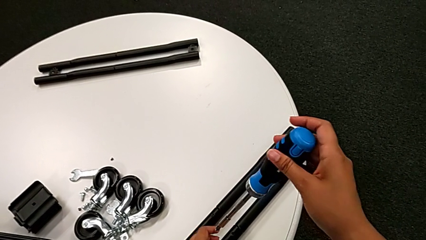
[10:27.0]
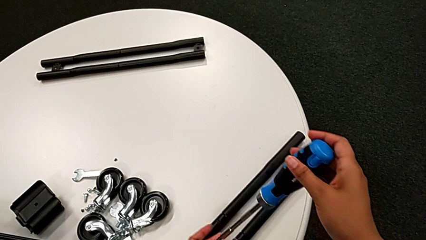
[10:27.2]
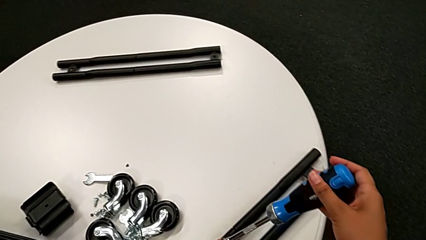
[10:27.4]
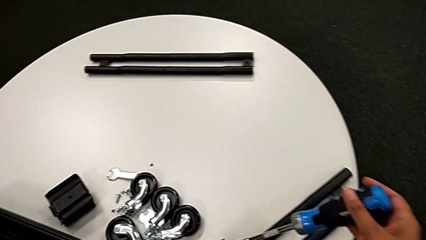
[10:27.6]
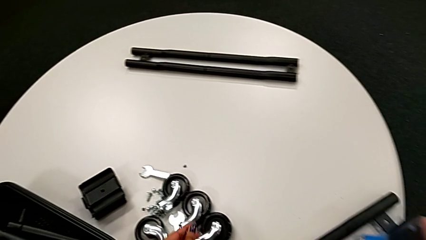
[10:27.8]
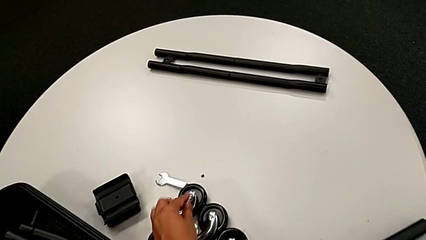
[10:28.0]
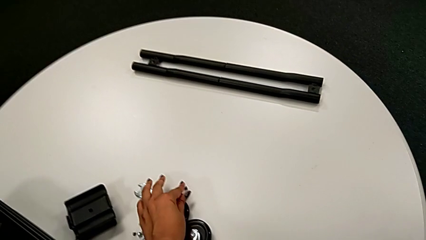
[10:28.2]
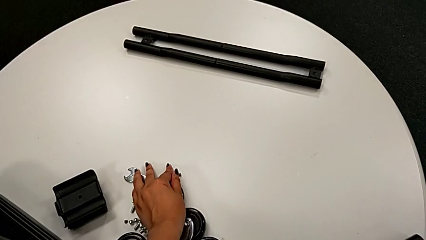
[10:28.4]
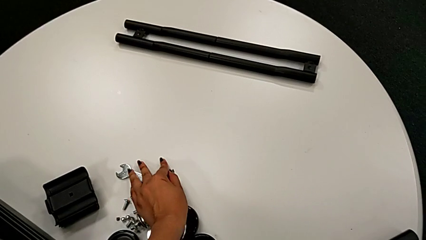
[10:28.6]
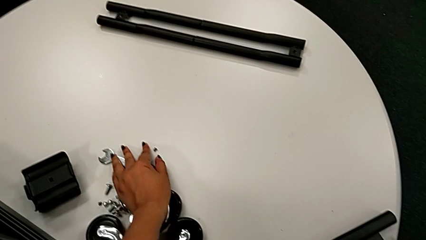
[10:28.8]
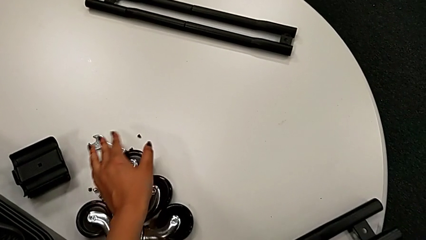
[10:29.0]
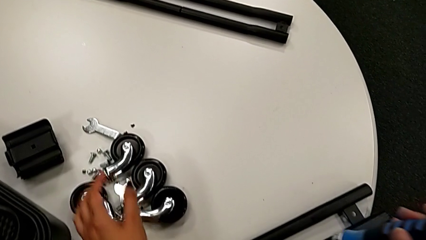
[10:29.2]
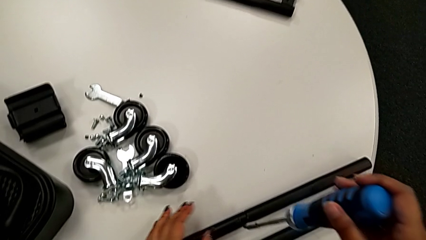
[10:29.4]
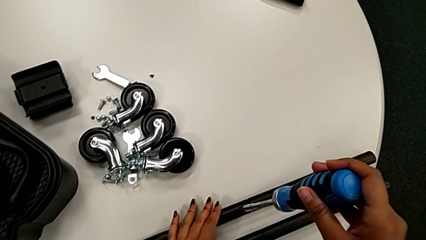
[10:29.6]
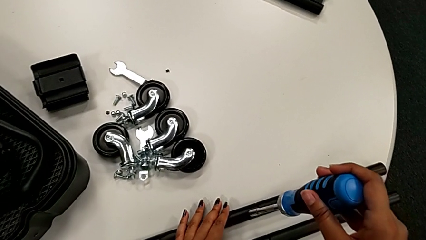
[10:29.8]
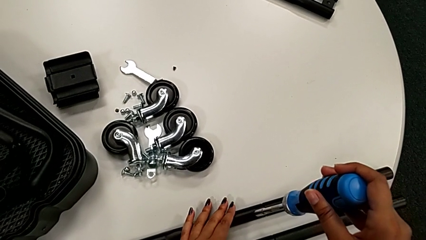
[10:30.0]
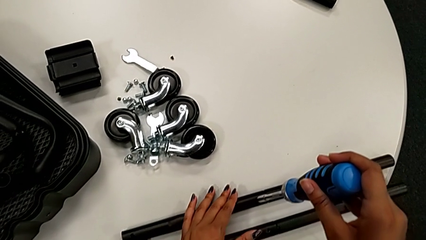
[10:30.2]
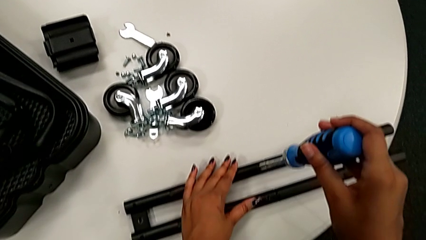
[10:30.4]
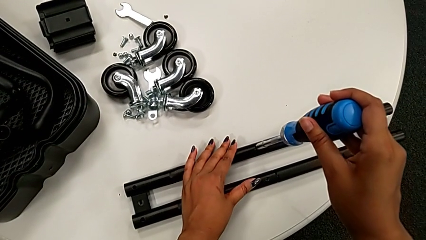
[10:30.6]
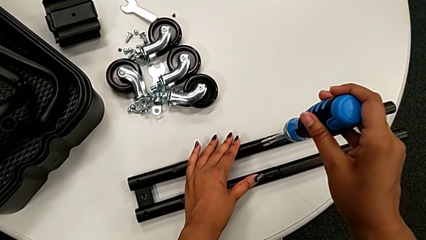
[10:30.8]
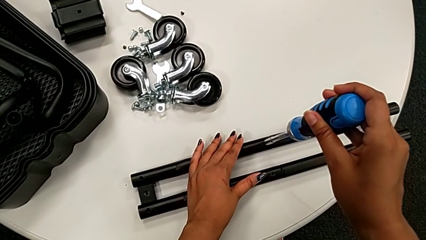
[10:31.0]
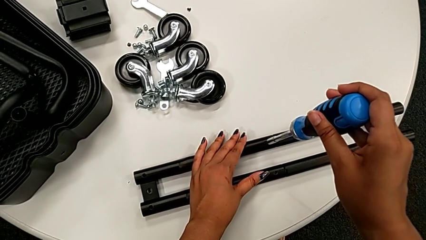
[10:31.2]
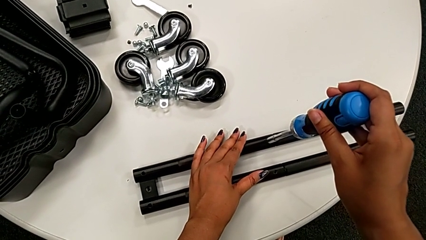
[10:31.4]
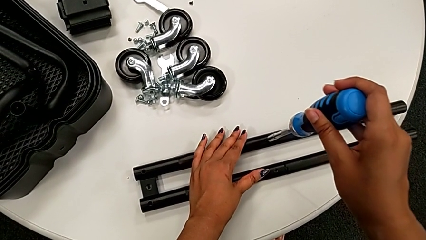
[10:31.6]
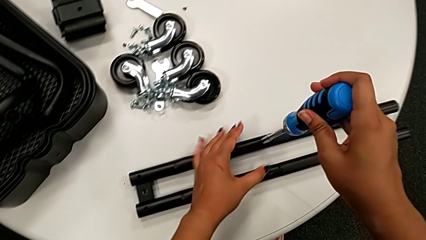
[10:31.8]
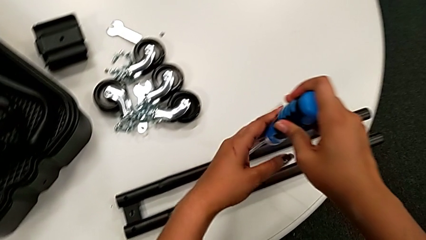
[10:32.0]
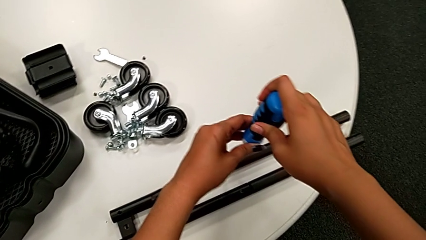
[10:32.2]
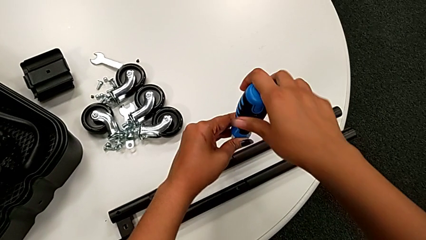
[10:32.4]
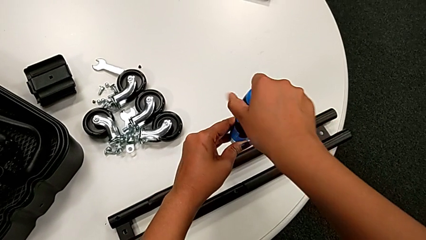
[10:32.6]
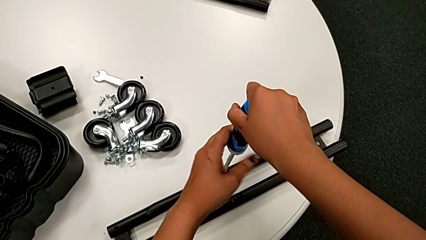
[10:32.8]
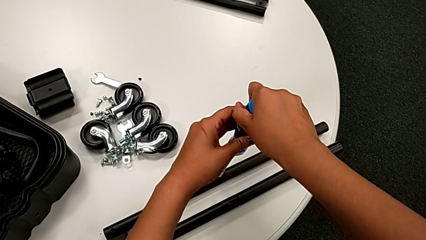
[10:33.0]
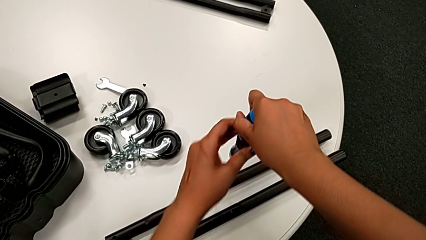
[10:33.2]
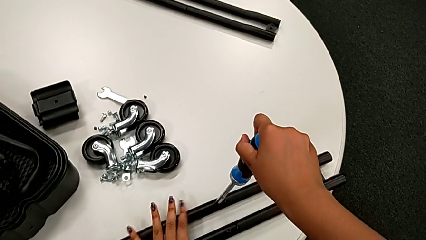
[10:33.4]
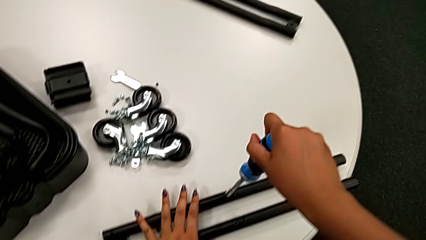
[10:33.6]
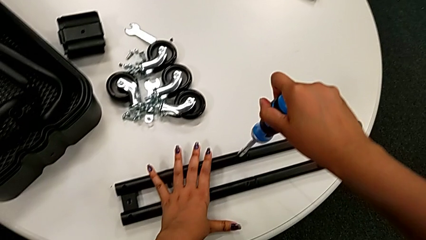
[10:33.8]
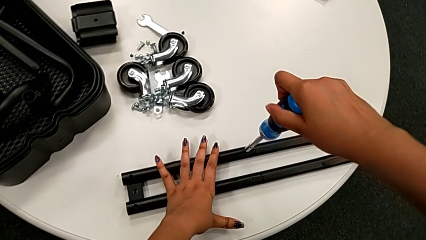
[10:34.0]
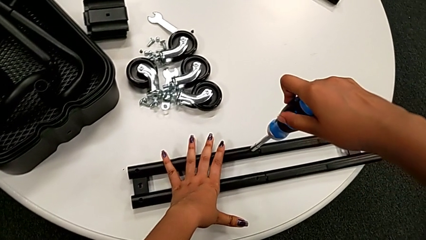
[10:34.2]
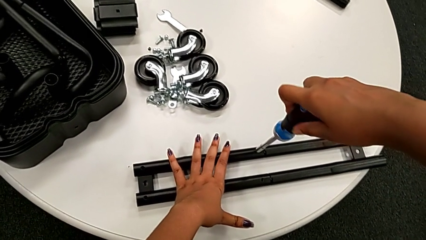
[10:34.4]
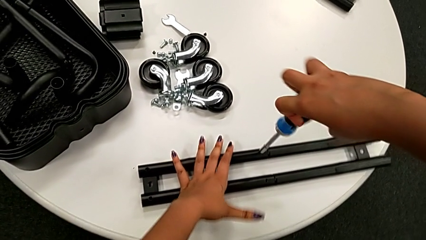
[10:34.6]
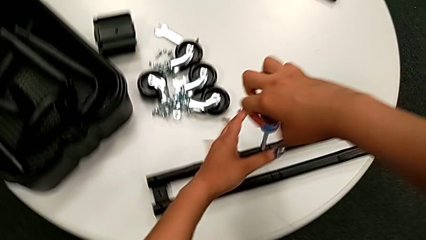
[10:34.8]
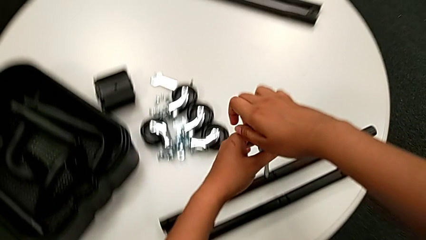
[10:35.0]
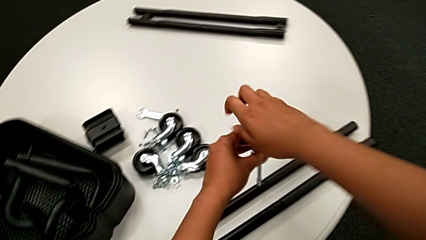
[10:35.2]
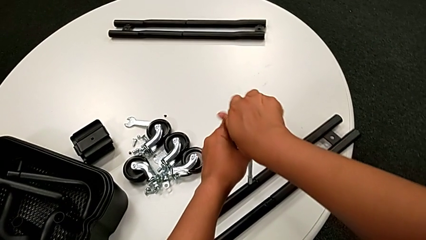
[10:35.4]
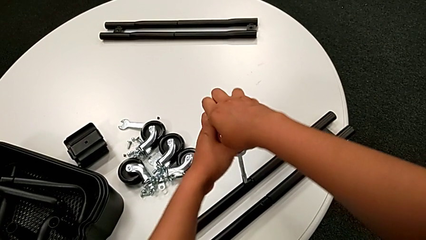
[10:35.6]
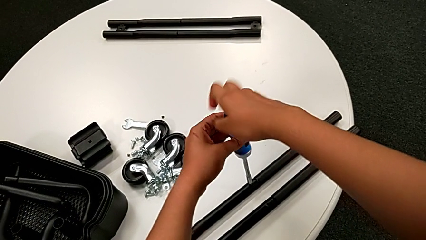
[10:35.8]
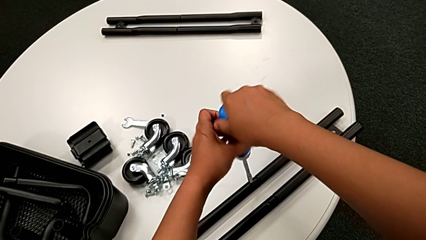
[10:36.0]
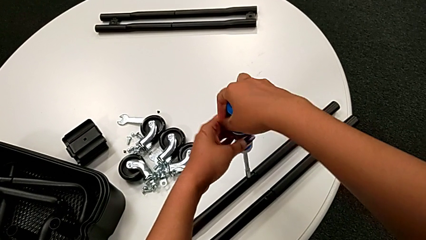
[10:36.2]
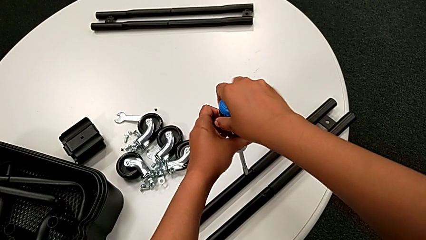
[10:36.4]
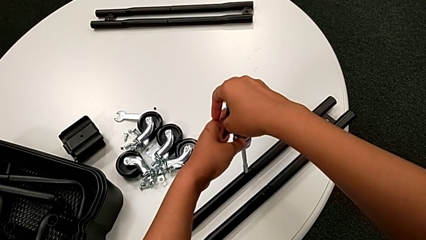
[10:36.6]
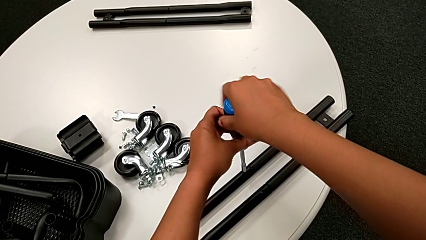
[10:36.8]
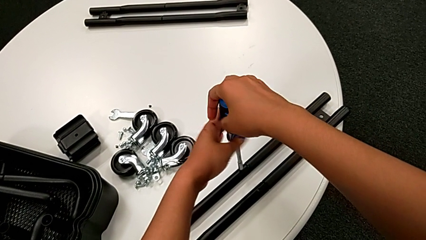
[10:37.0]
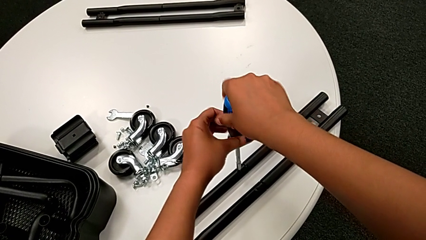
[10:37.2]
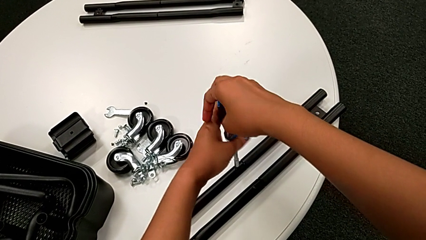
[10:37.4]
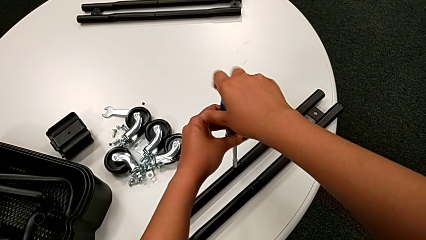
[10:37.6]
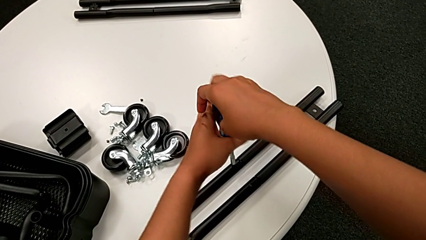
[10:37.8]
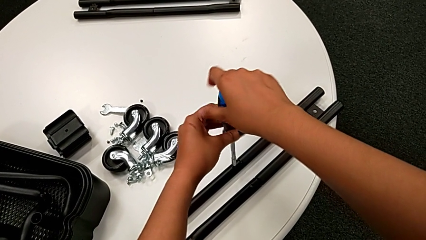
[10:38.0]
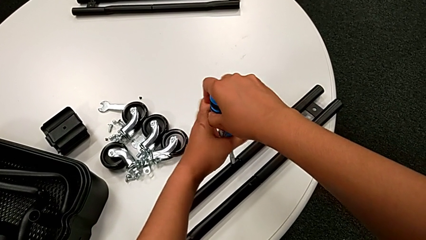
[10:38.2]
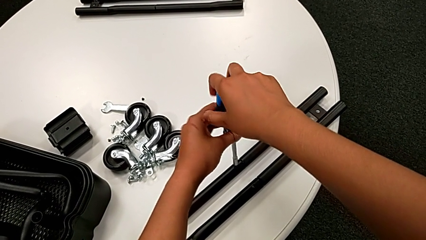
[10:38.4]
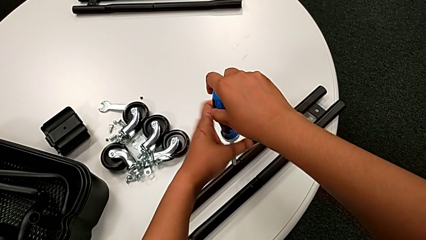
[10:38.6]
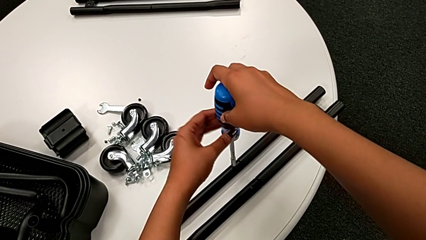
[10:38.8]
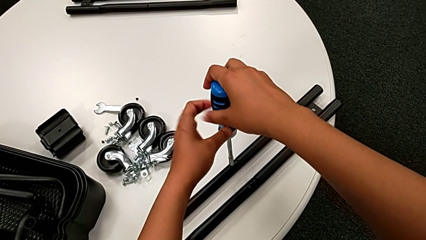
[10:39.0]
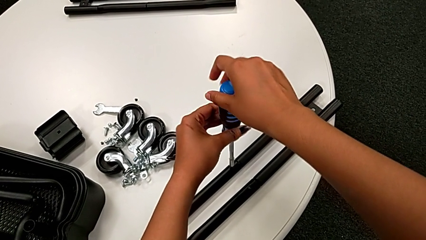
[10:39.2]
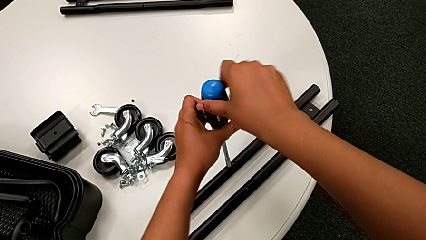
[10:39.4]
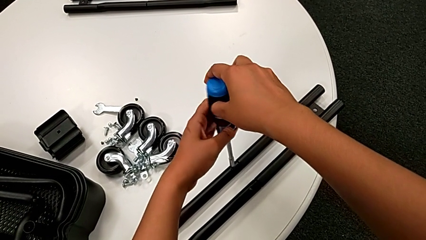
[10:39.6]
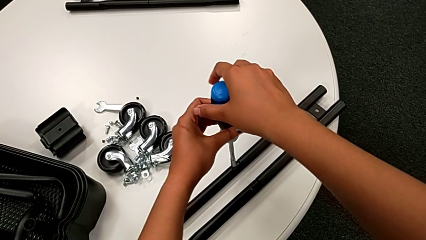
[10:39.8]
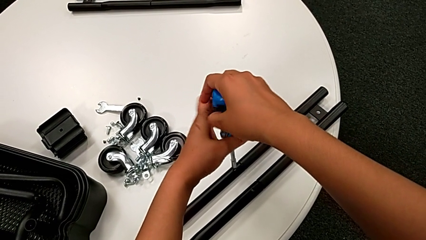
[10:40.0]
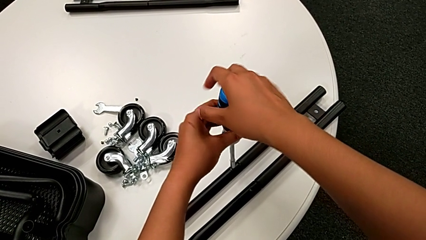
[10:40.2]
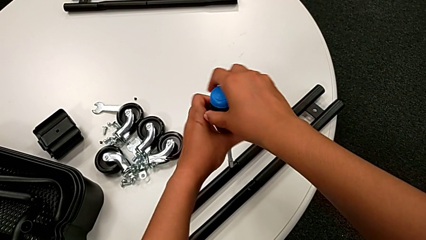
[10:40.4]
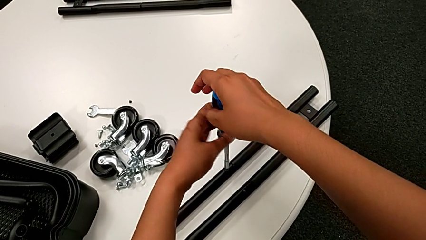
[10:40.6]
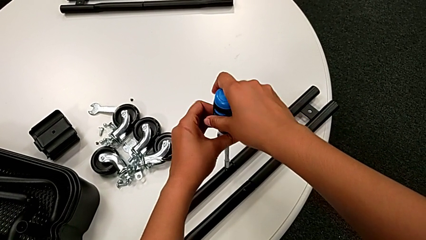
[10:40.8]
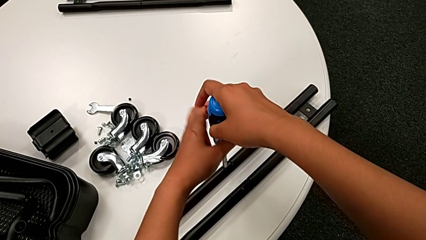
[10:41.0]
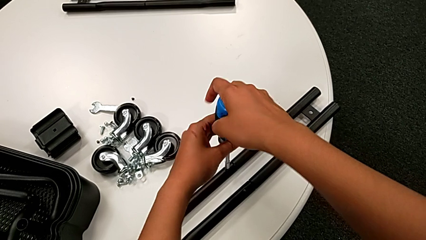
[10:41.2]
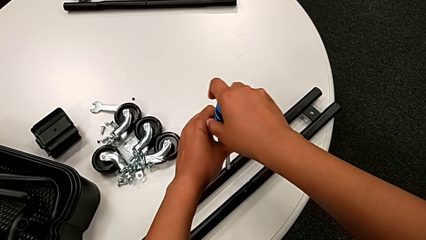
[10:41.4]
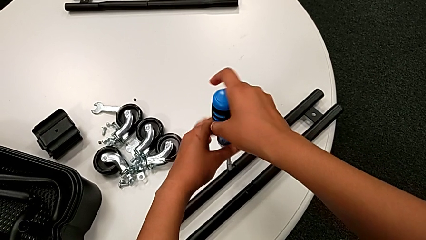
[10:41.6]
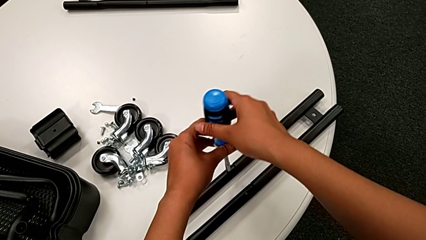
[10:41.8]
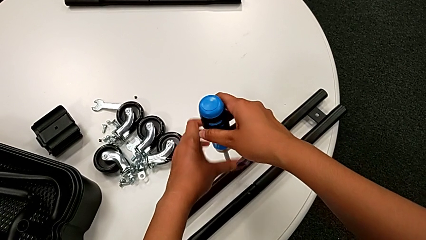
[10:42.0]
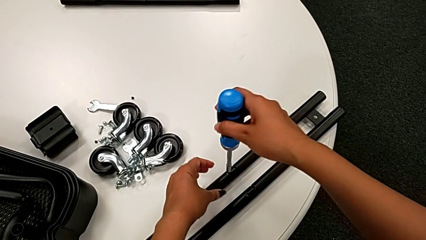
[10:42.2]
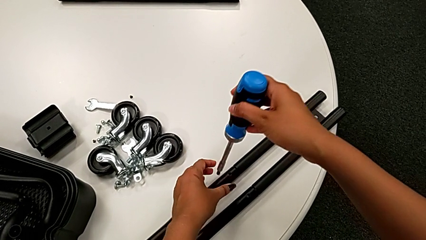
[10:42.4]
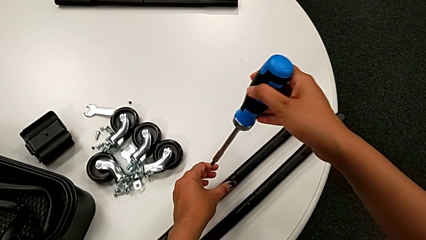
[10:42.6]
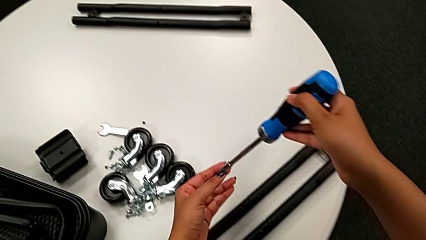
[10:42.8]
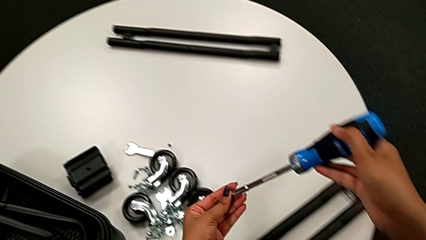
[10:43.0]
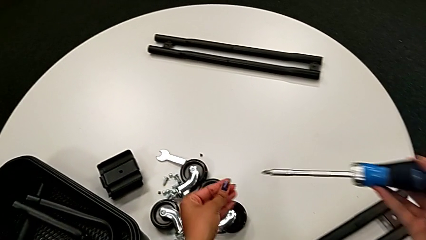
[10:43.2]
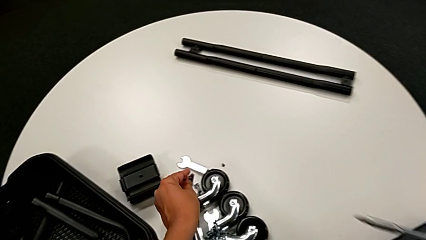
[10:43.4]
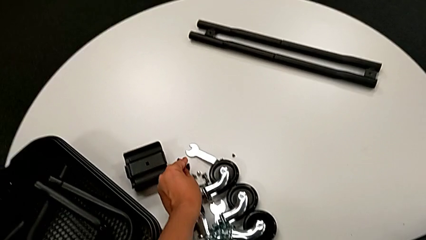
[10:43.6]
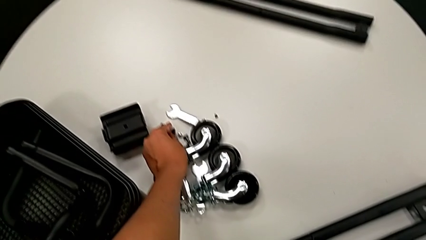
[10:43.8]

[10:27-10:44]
The camera wearer is unscrewing the screw on the bar. They disassemble the little screwdriver, place the little screw, insert the large screwdriver, unscrew the little screw twice, disassemble it and place it.
